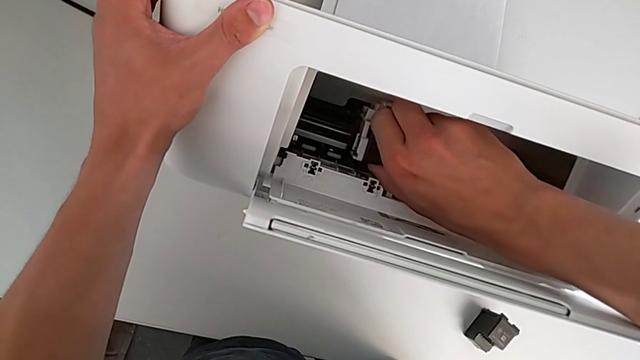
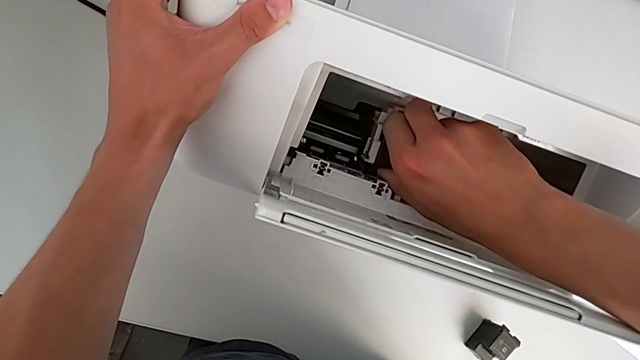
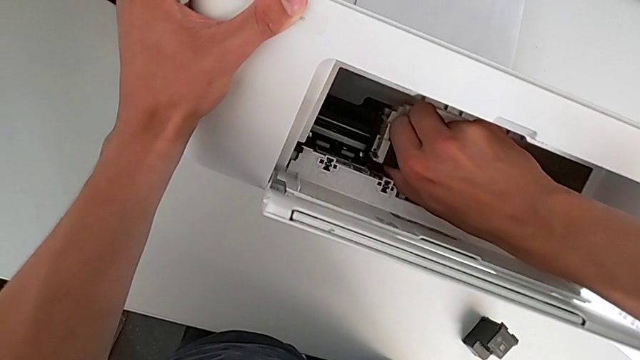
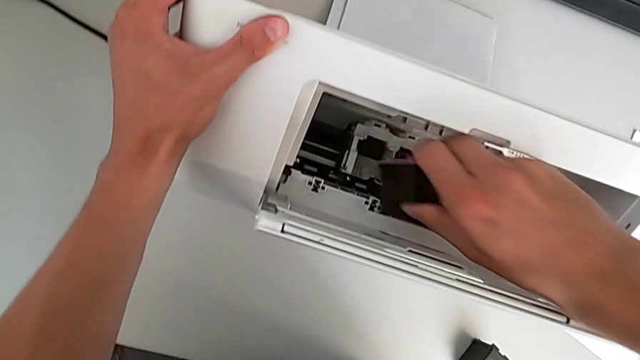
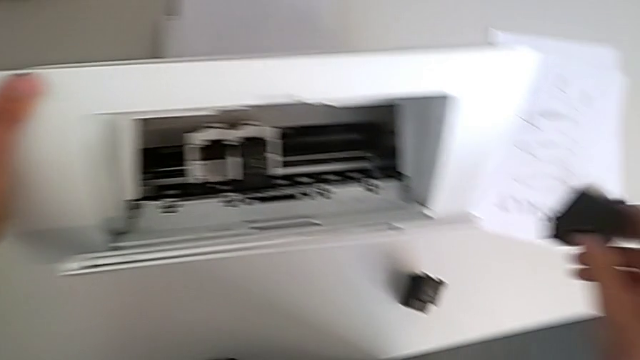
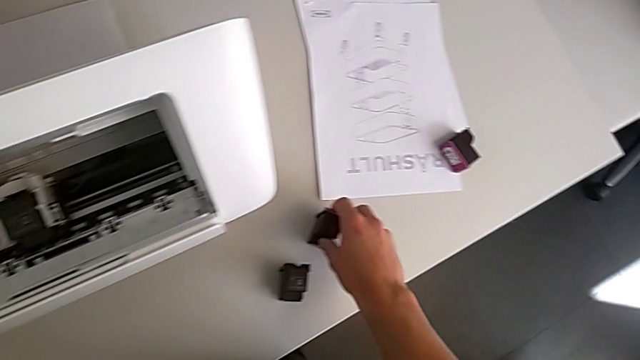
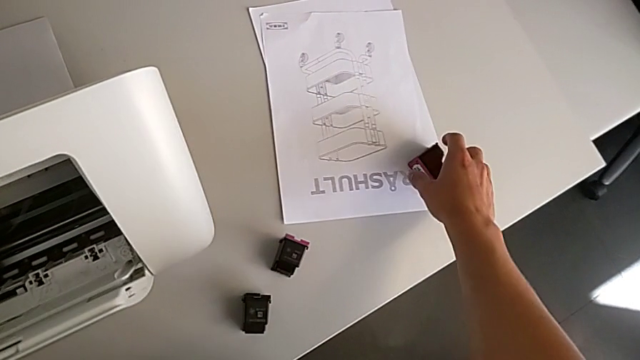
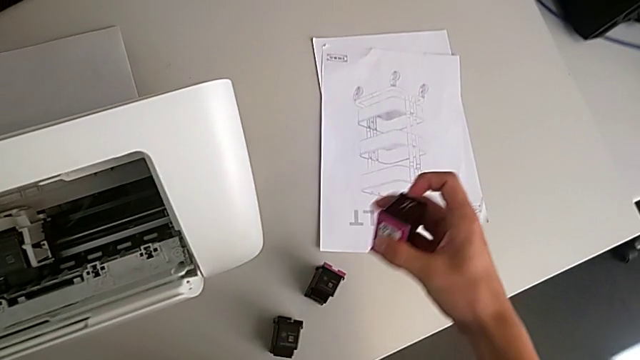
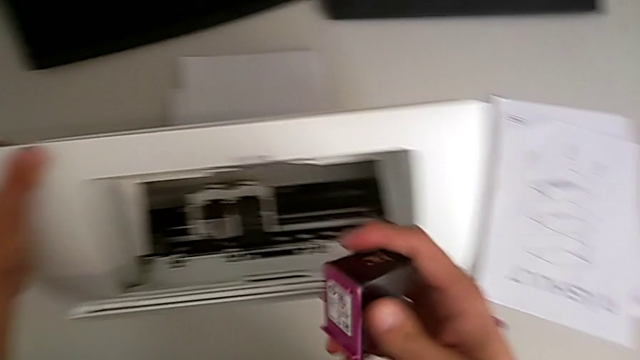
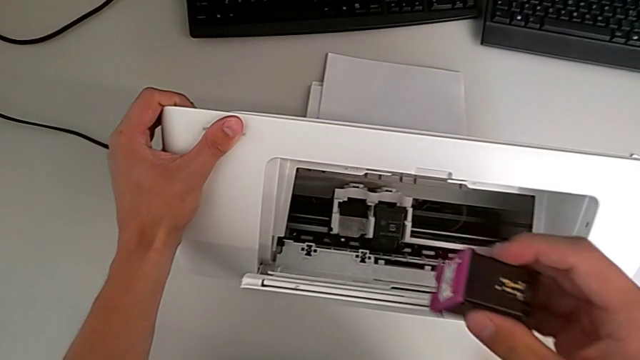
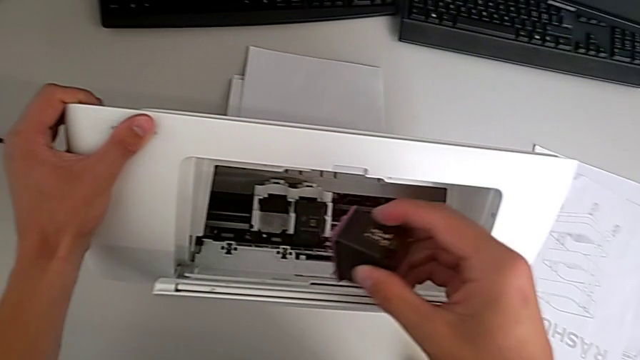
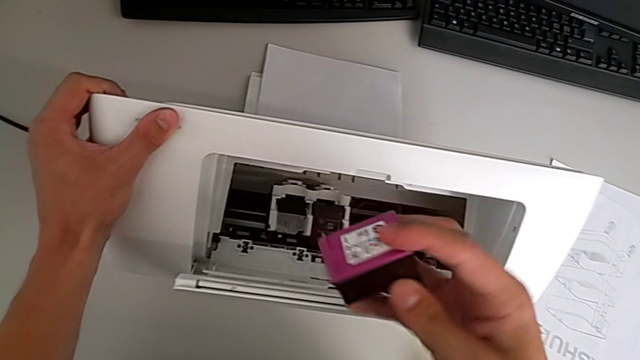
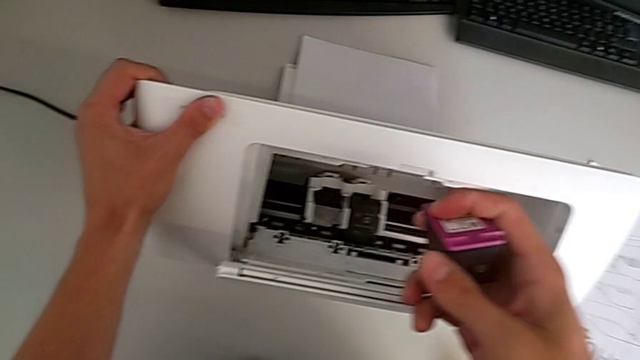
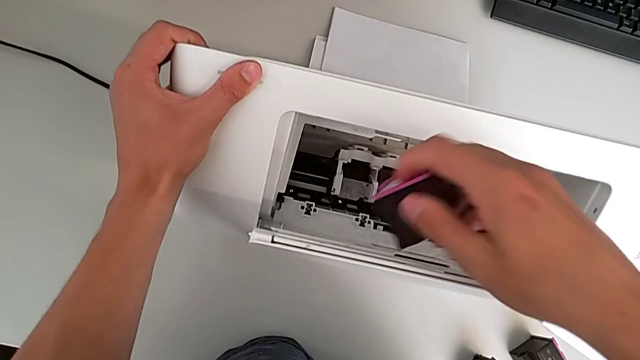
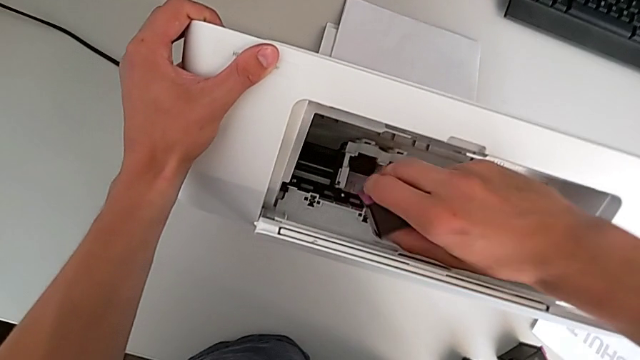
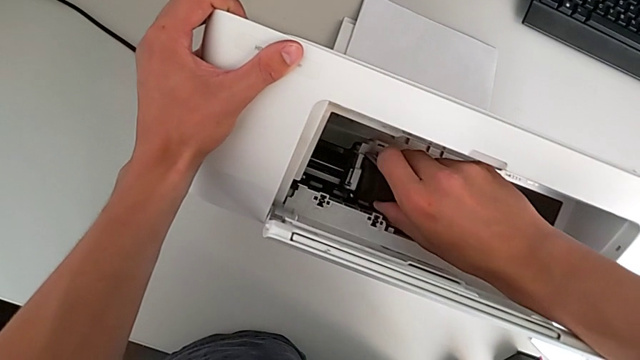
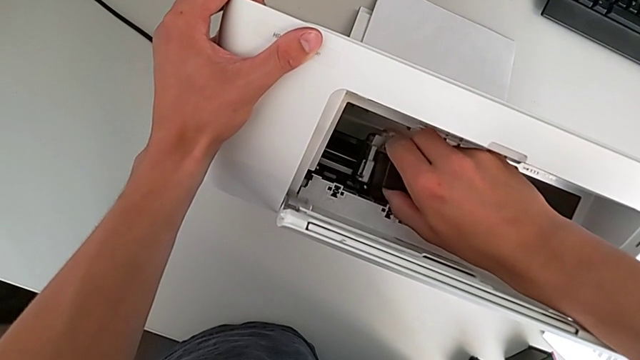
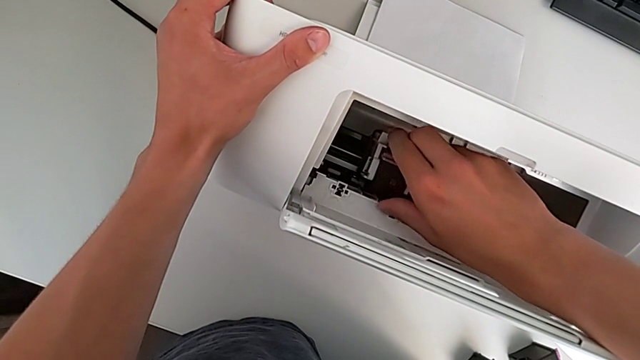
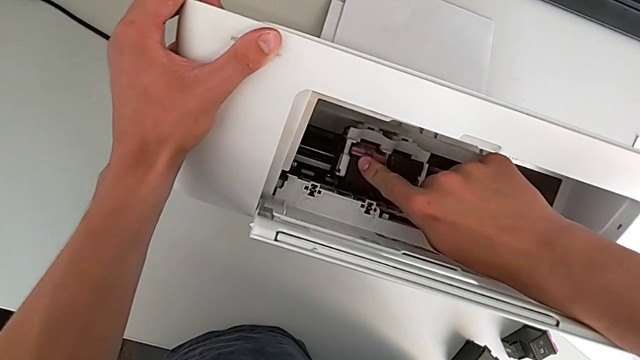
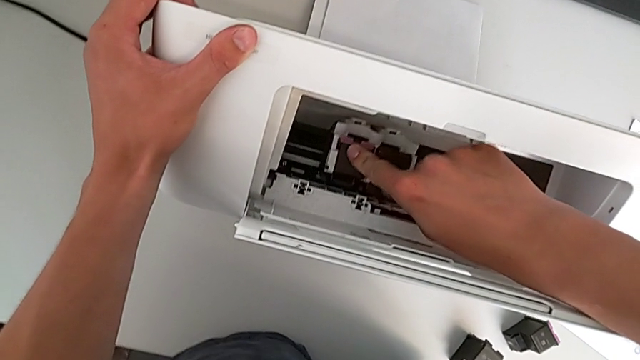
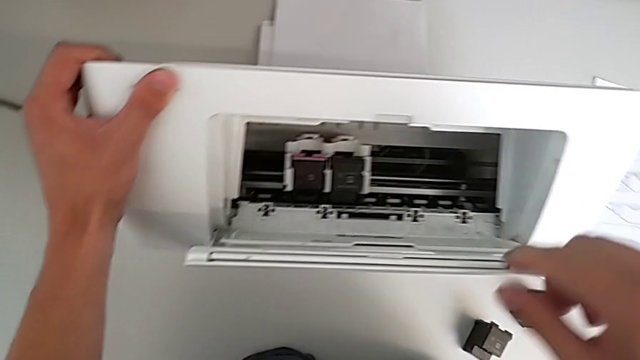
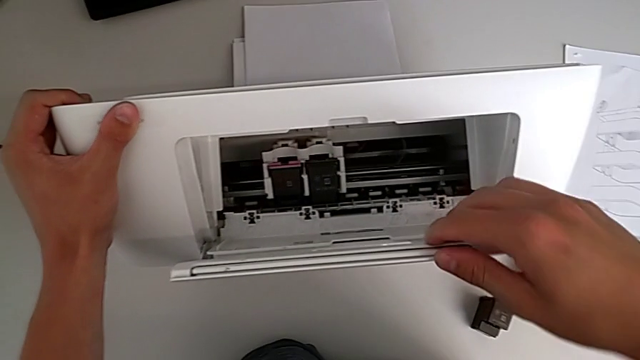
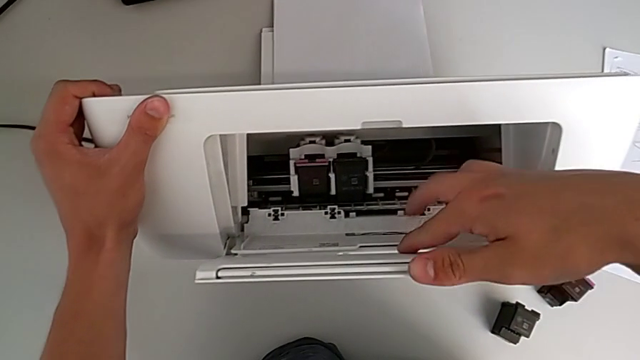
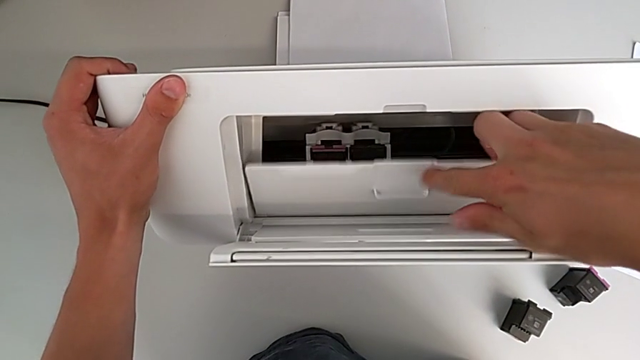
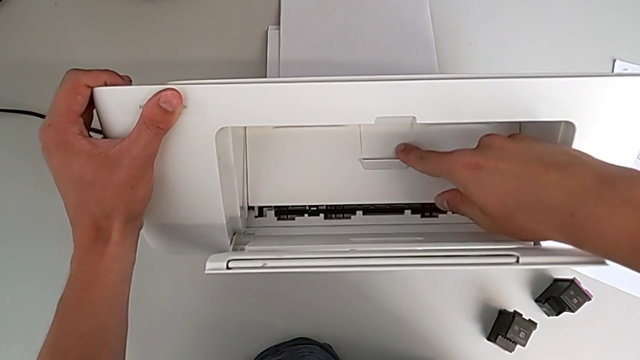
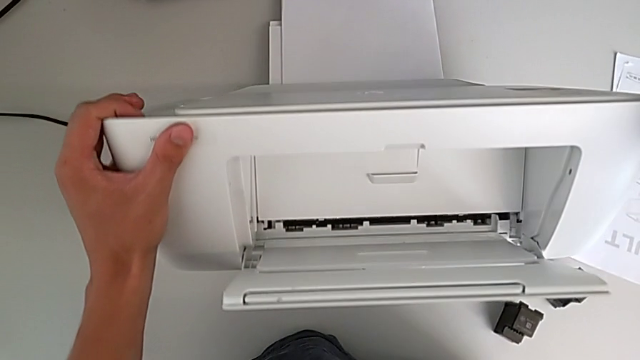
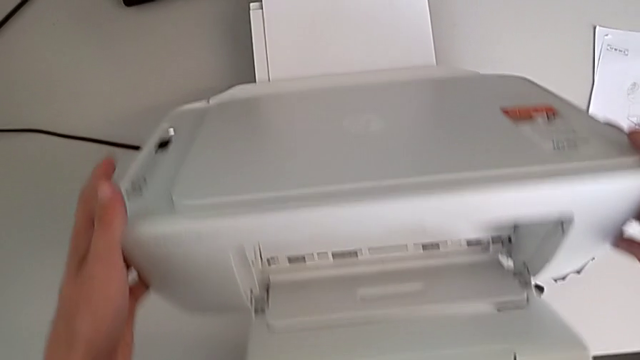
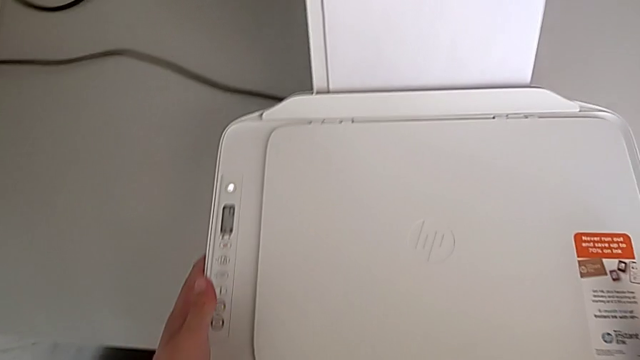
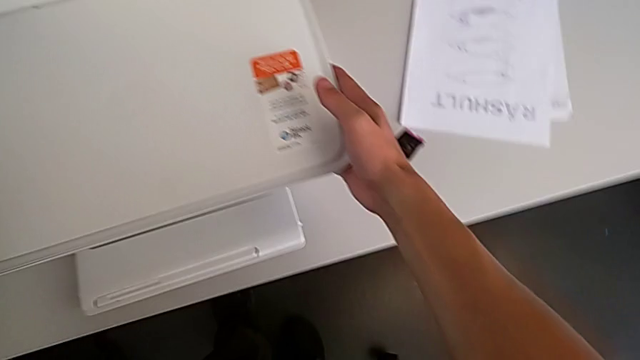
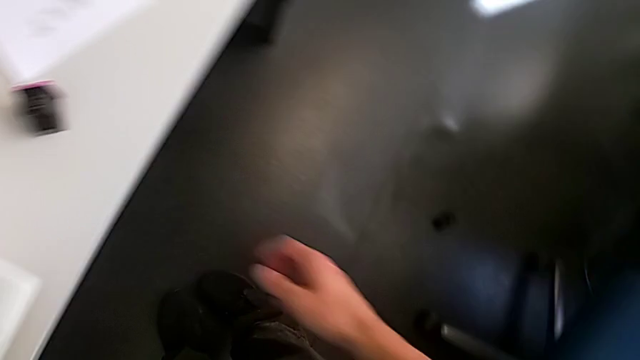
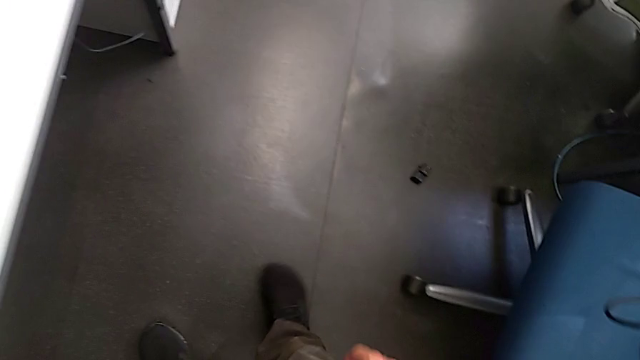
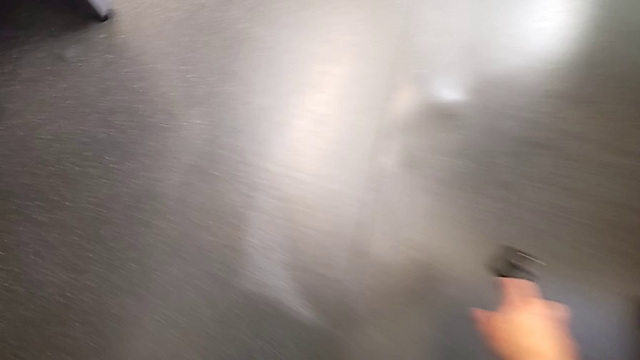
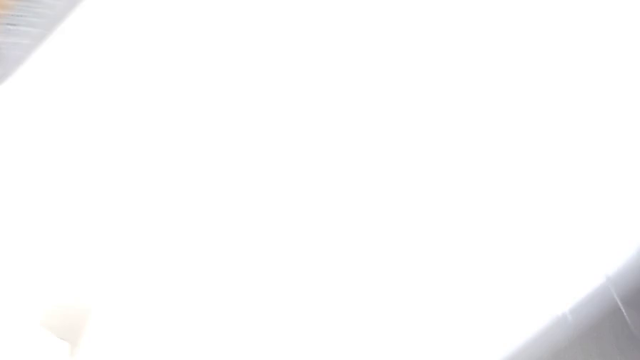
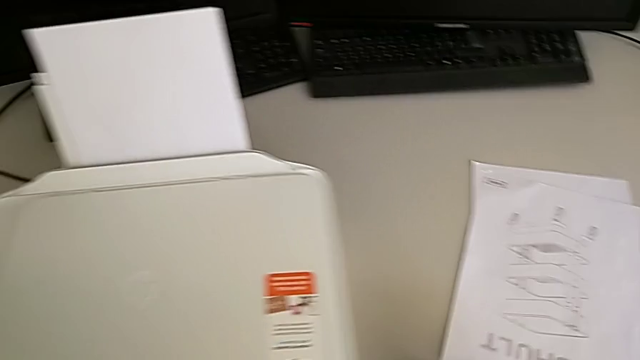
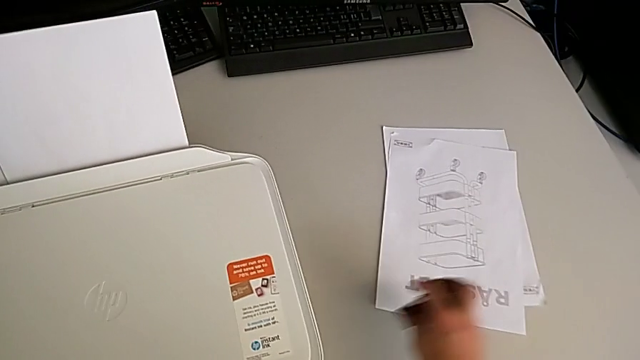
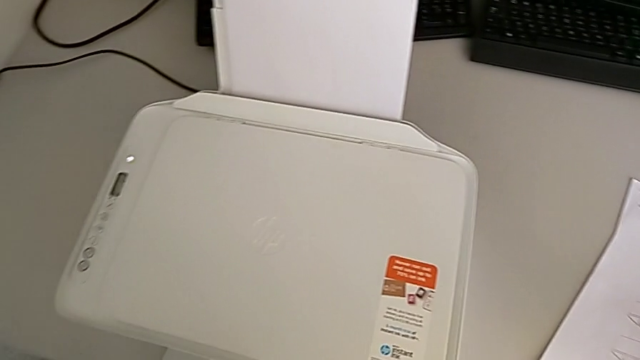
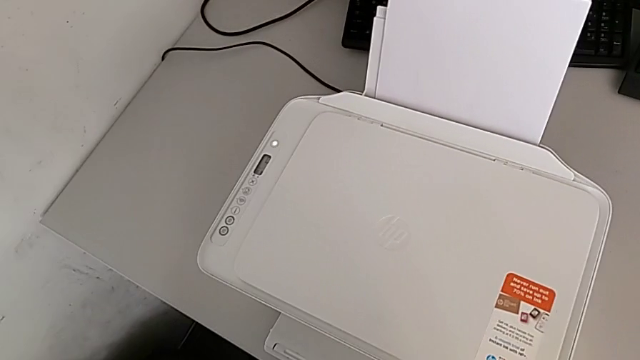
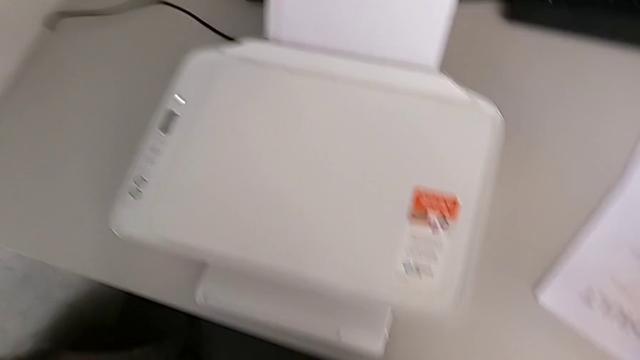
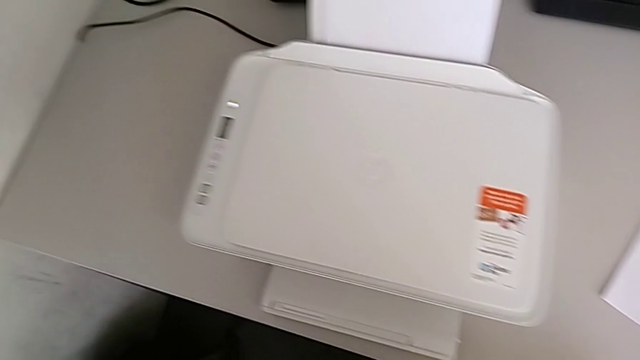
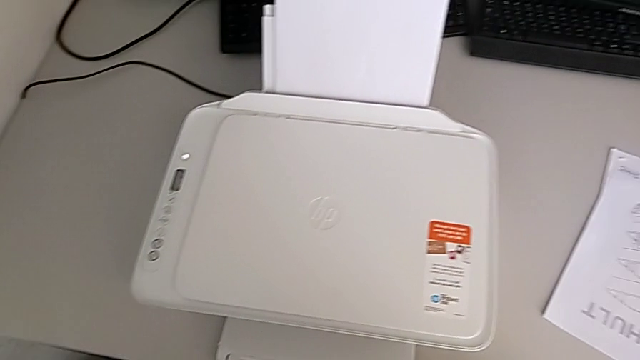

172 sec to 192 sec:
The camera wearer is exchanging the old ink cartridges in the printer for the new ones. They grab the old ink cartridge, hold the ink cartridge, pull it, place it, grab the new ink cartridge, rotate it, insert it, grab the cartridge gate, close it, place the printer, wrongly drop the ink cartridge, accidentally dropping the ink cartridge to the base, and place the ink cartridge.

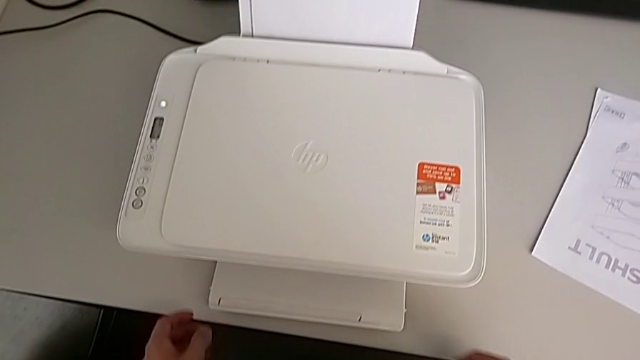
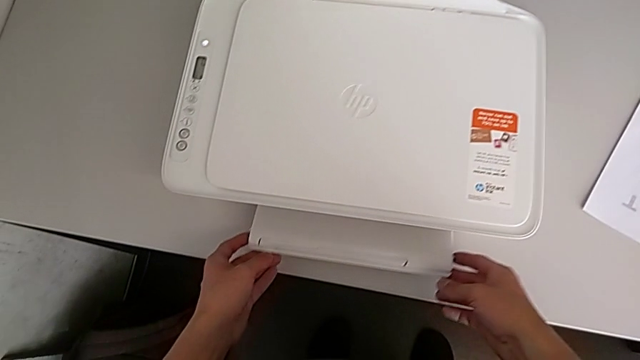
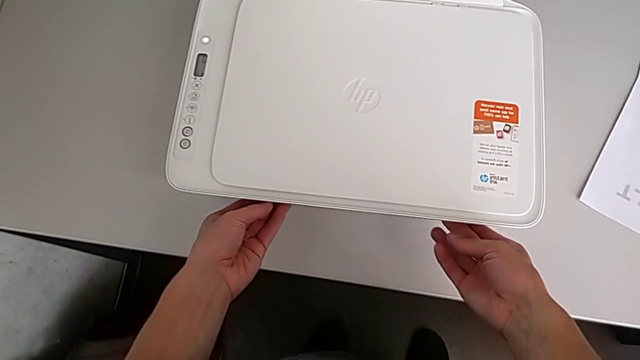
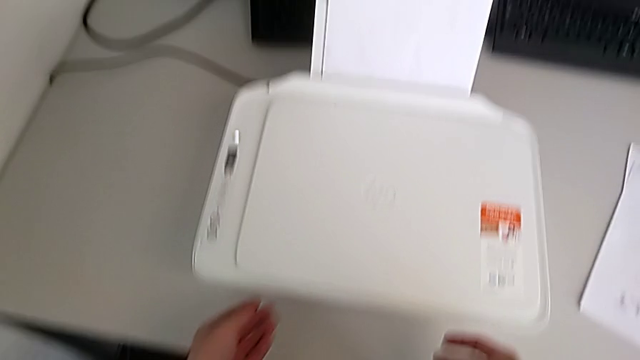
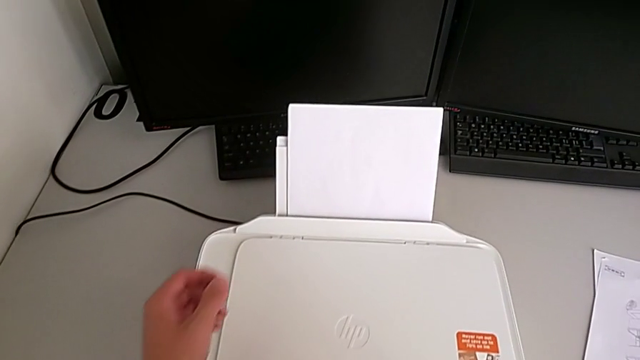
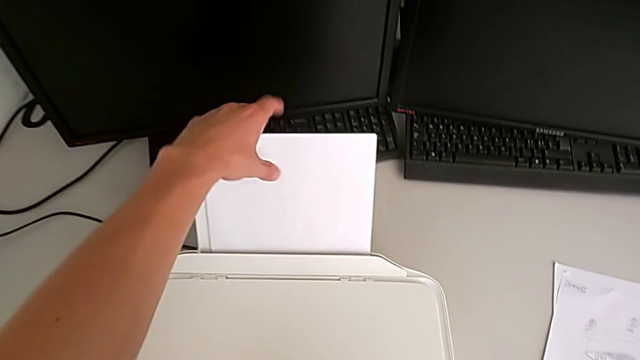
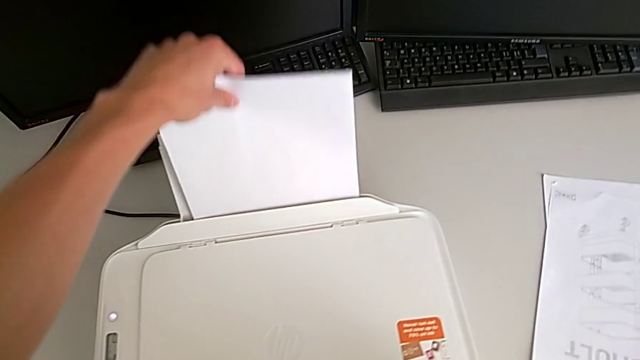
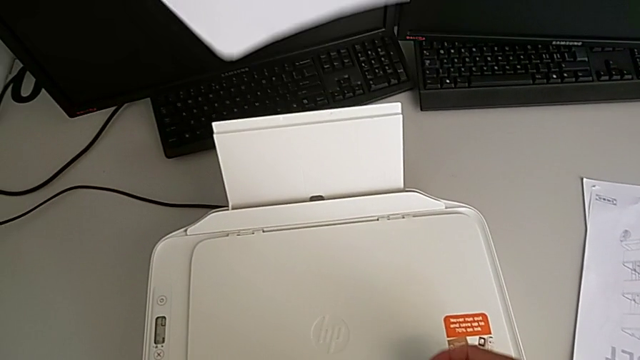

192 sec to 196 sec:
The camera wearer is closing all the paper trays of the printer. They grab the paper tray, close it and grab the paper stack.
